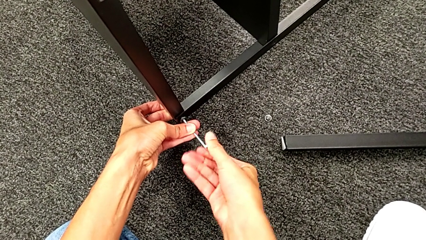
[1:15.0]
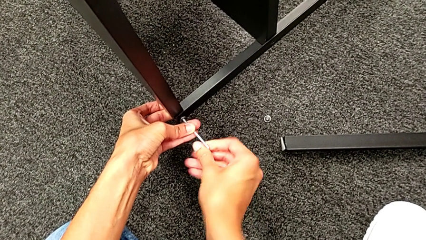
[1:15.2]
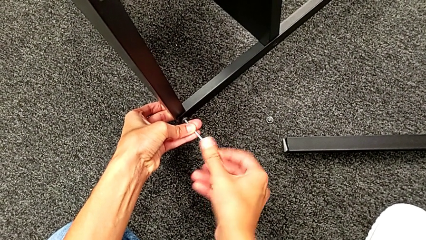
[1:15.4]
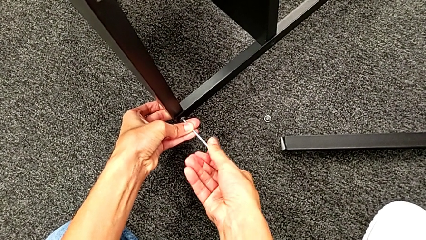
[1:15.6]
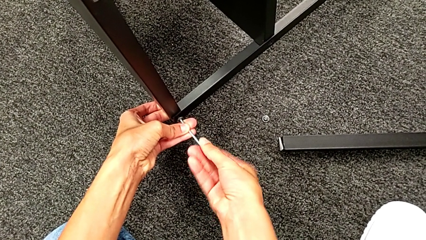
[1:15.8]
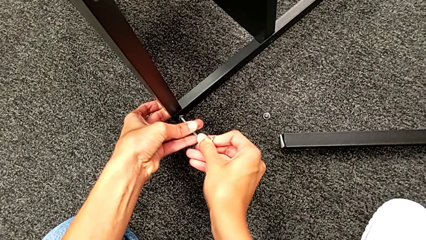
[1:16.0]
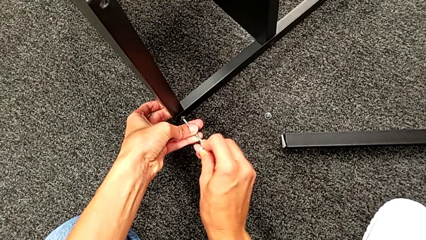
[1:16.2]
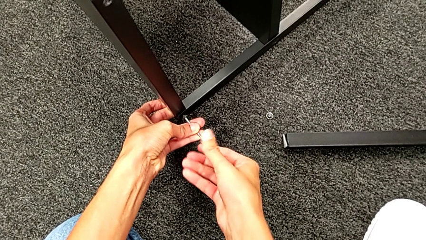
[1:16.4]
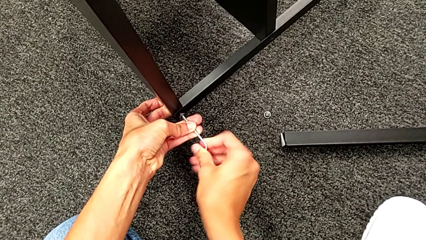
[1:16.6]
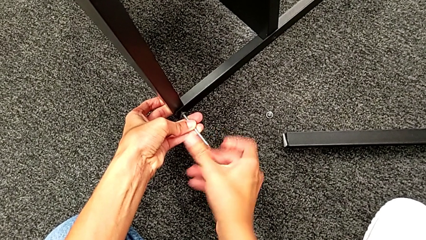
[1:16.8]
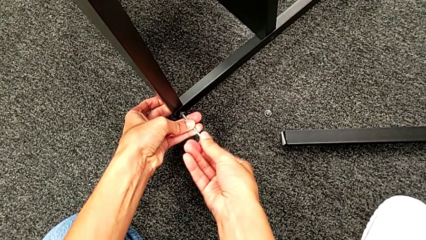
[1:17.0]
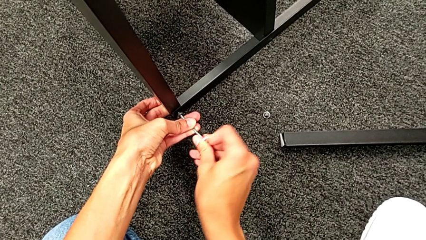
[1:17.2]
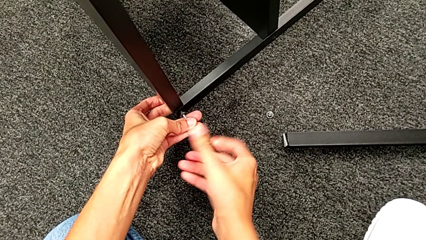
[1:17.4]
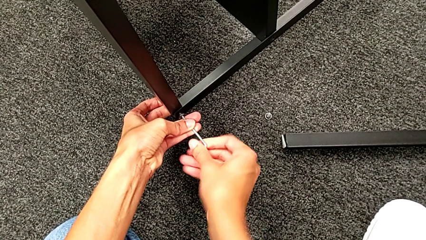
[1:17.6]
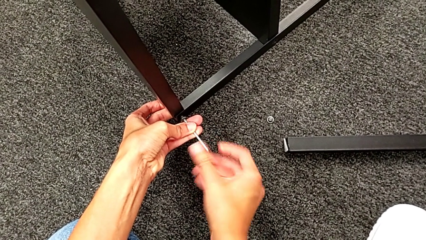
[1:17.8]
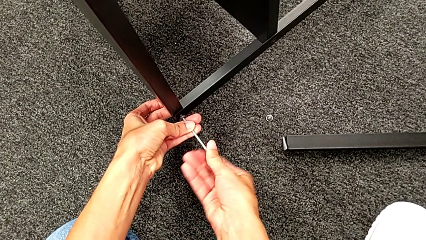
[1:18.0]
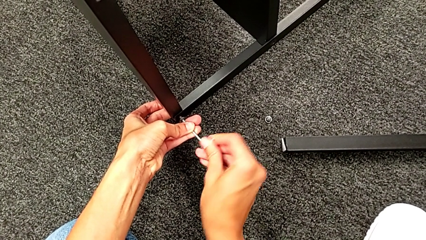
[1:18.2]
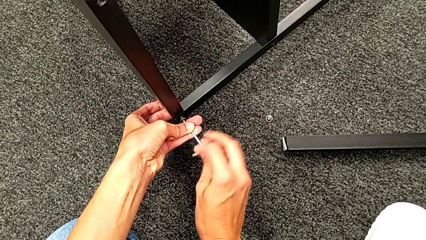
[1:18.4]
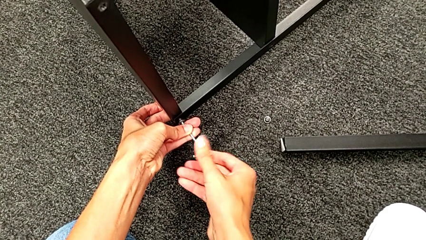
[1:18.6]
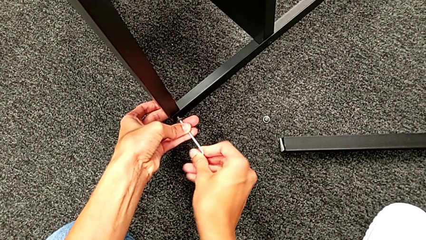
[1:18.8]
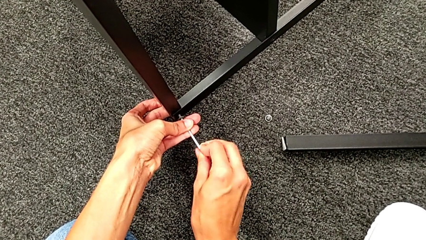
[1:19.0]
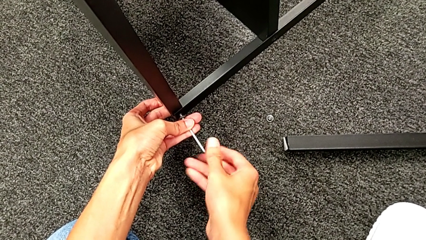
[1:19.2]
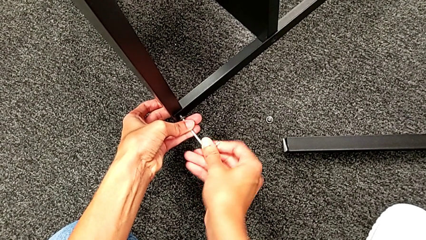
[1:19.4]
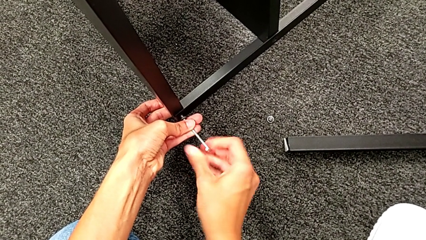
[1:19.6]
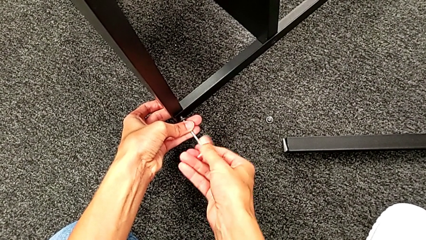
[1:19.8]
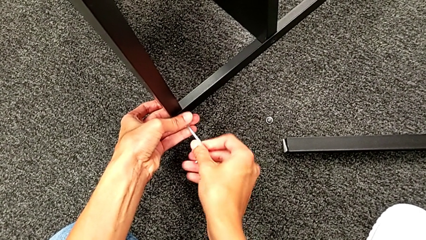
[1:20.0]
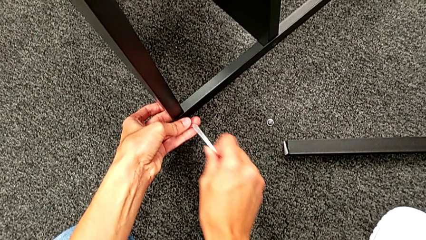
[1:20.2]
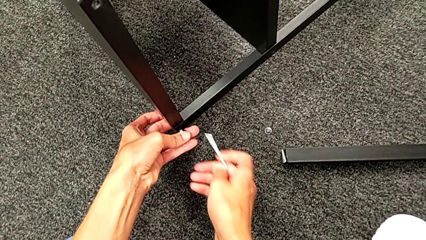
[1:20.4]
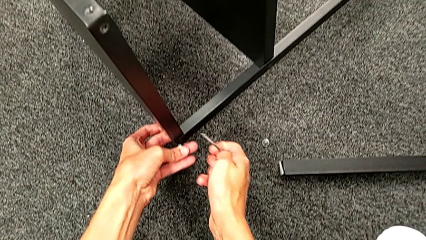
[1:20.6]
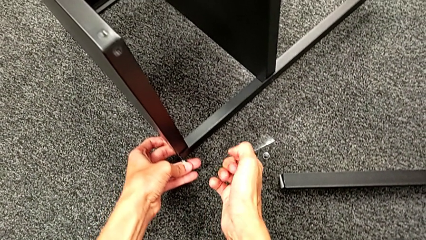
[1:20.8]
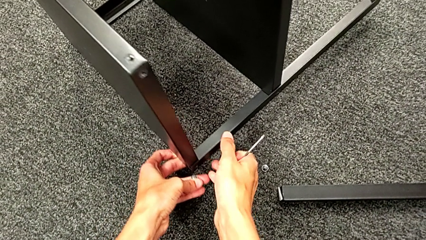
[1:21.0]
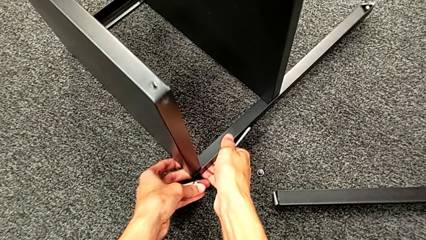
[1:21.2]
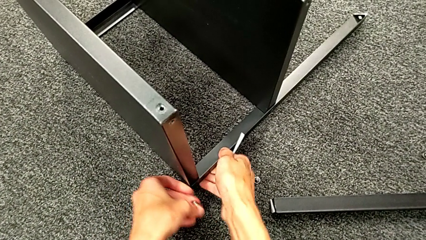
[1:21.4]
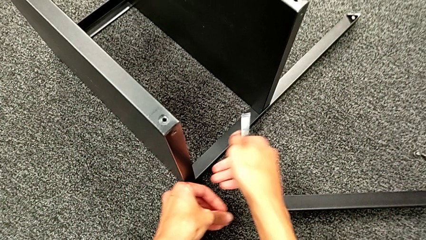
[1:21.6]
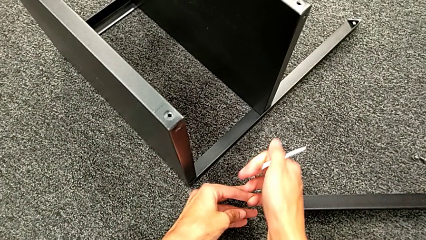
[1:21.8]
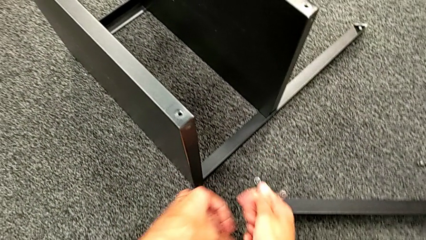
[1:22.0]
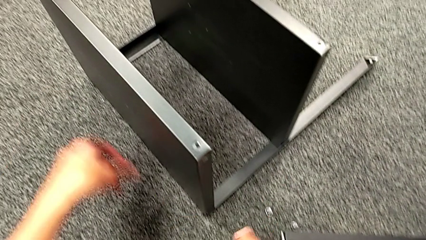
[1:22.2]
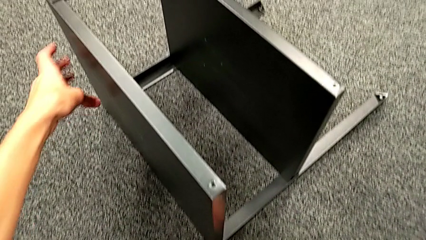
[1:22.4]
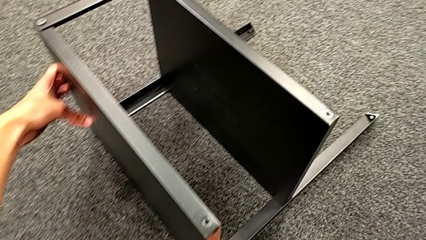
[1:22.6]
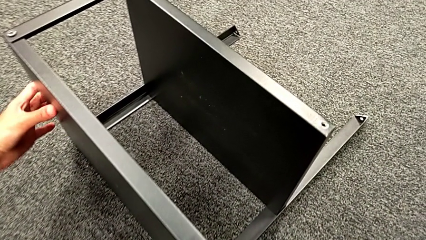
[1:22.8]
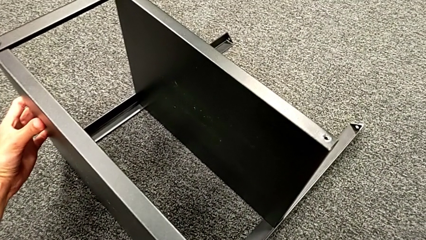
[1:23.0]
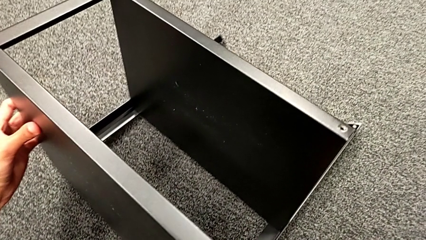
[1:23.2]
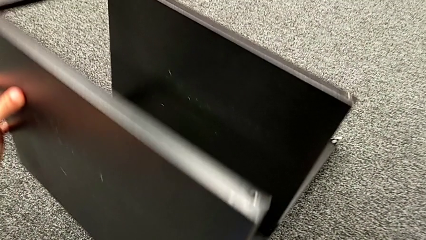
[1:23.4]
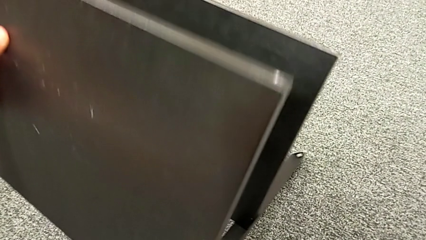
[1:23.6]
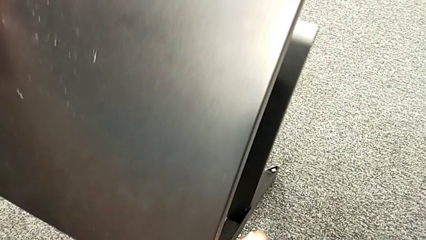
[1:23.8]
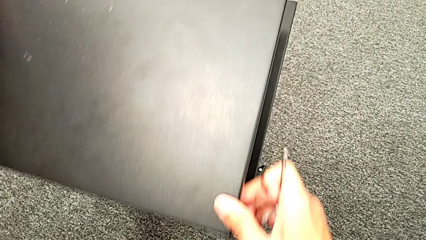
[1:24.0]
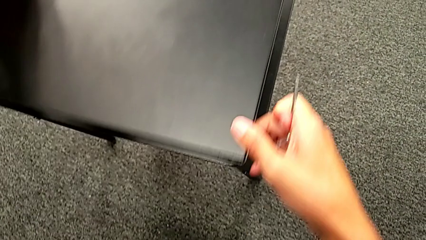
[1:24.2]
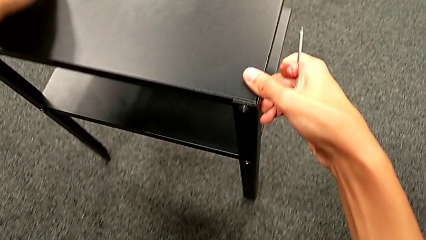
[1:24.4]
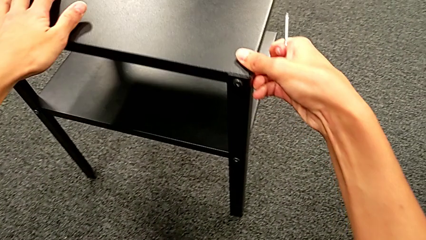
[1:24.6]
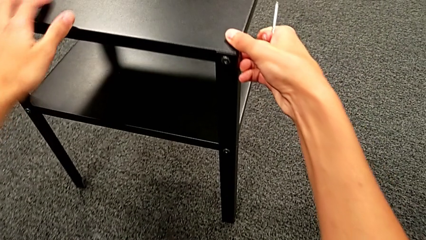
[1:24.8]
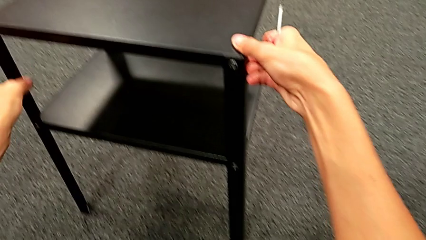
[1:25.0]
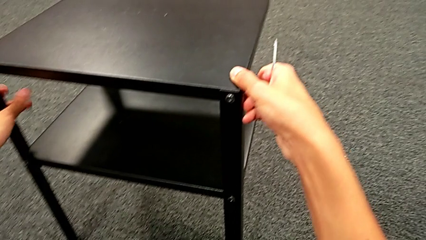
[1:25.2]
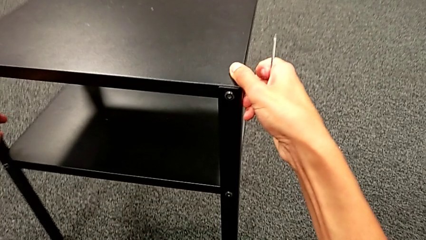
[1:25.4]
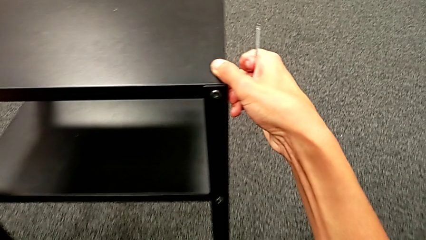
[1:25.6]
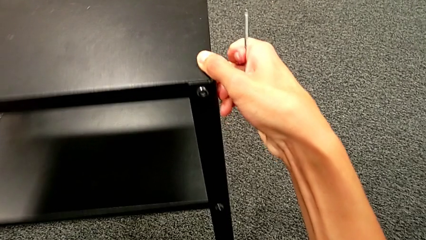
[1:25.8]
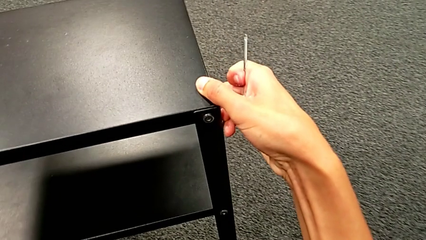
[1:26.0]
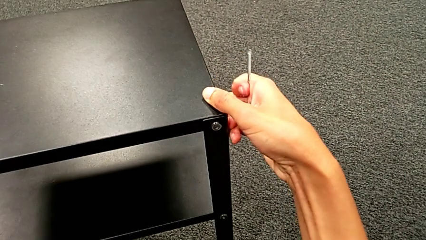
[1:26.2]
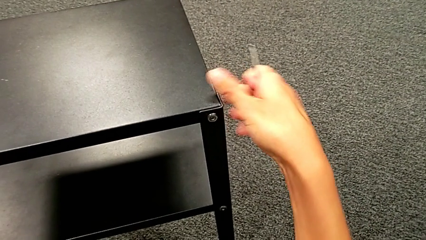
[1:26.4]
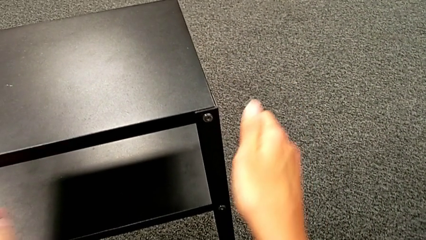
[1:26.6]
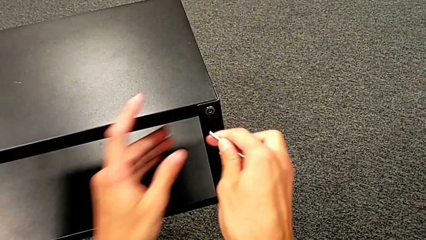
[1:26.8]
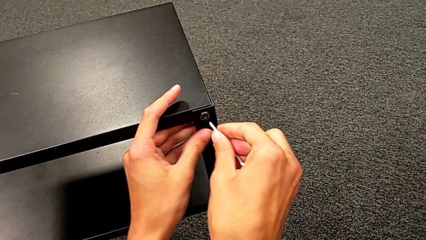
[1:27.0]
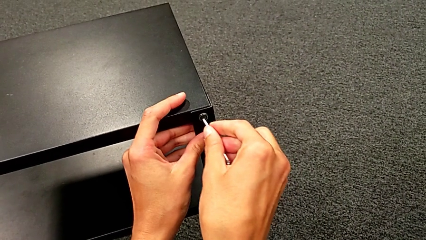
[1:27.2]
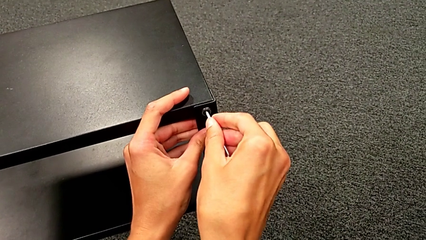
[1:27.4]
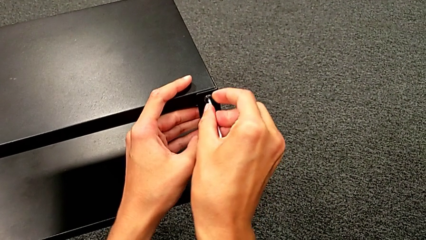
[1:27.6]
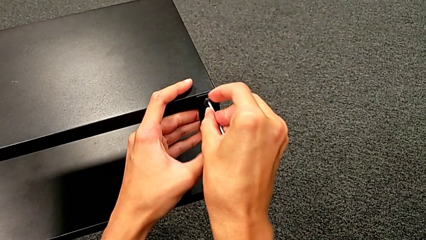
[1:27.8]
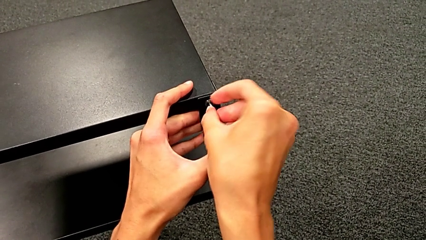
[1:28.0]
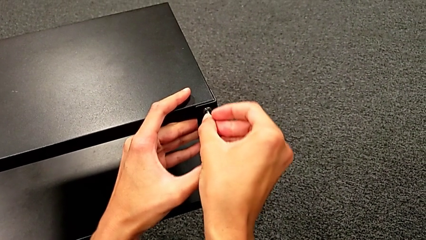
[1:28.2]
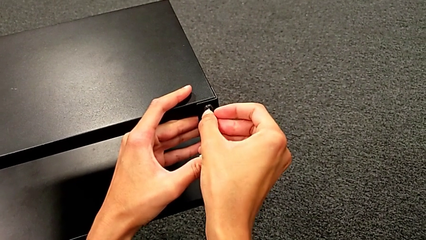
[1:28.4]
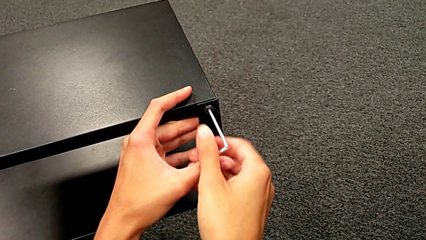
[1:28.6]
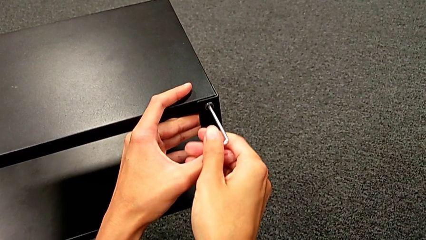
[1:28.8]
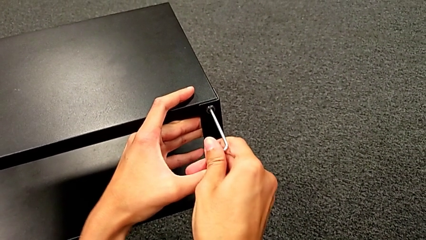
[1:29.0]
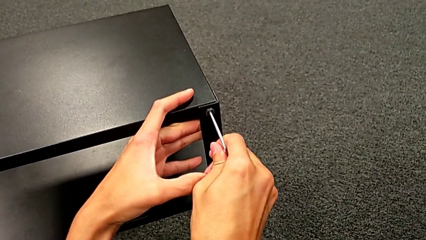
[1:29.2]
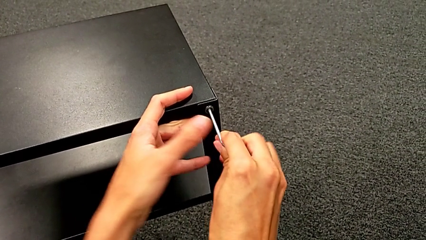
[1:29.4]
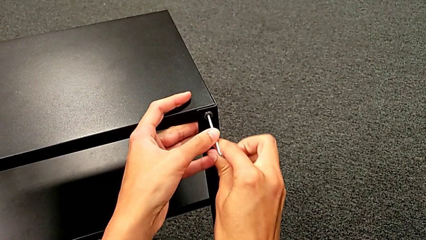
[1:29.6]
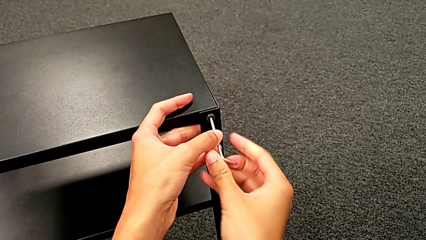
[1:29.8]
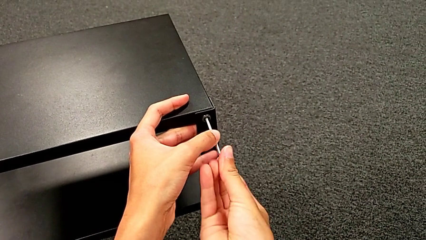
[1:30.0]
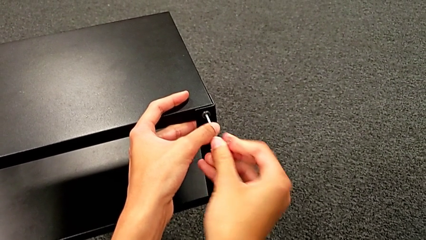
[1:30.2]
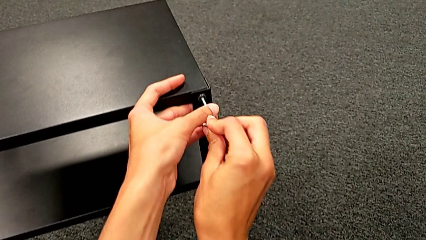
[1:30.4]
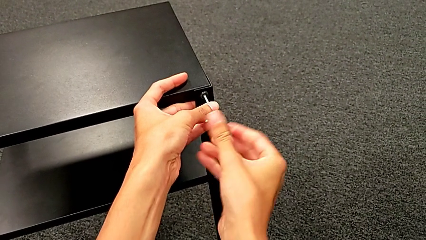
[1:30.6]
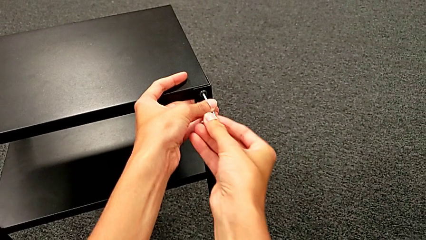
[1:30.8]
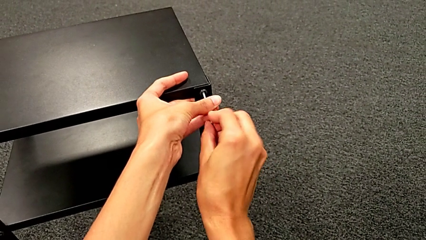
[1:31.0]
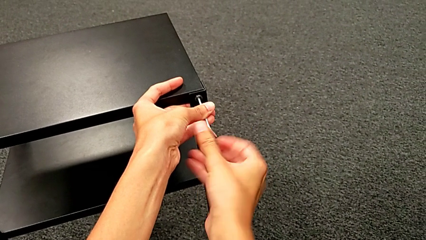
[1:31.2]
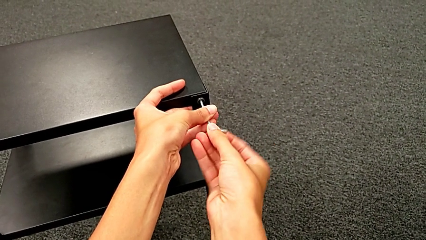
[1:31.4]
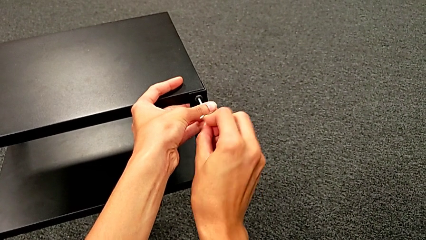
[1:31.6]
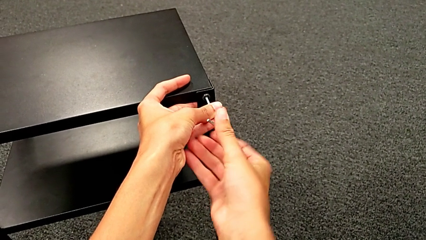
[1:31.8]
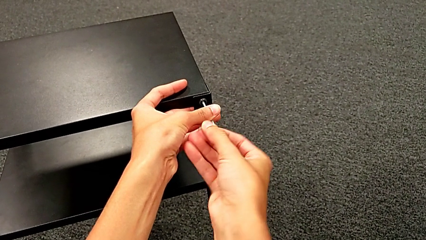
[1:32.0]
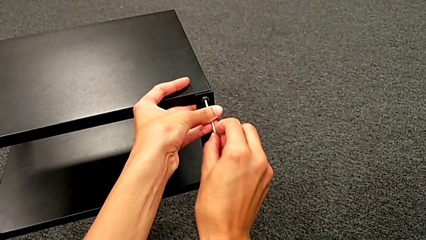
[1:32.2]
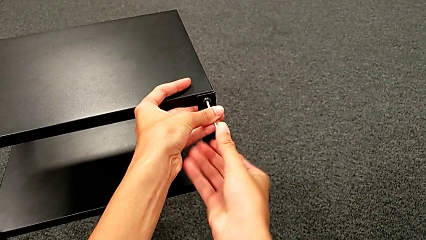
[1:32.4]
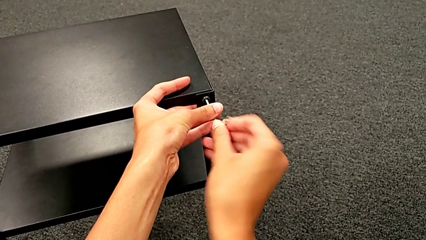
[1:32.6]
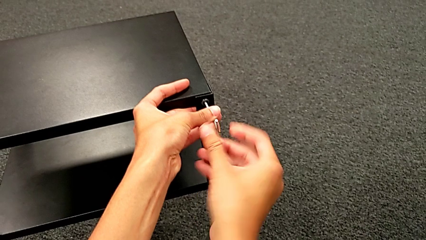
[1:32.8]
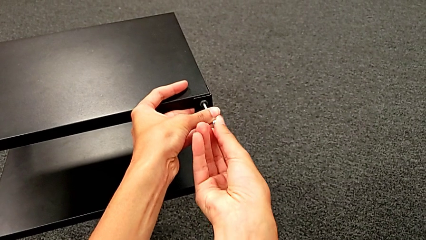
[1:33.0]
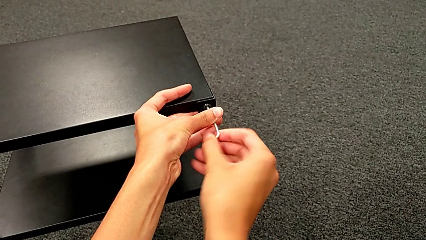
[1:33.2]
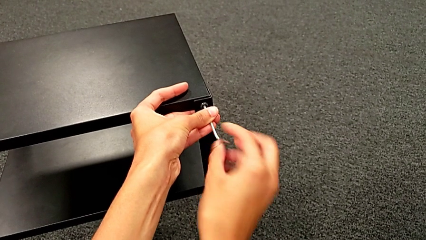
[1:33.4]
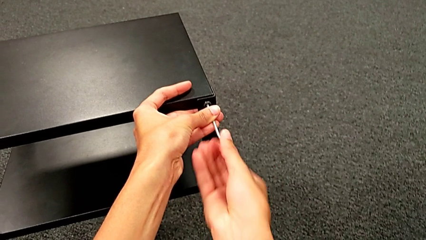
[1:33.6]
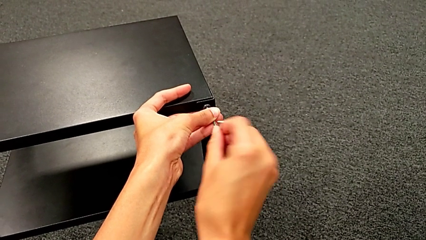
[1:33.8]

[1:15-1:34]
The camera wearer is unscrewing the second leg. They keep unscrewing the hex socket head, disassemble it, withdraw the Allen wrench, place the nightstand, rotate it, approach the hex socket head, insert the Allen wrench and begin to unscrew the hex socket head.
